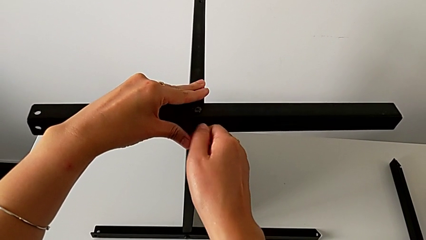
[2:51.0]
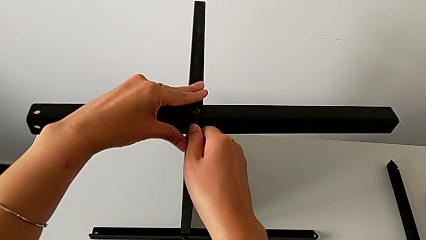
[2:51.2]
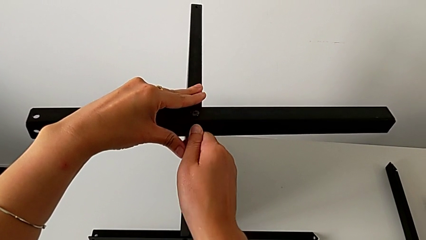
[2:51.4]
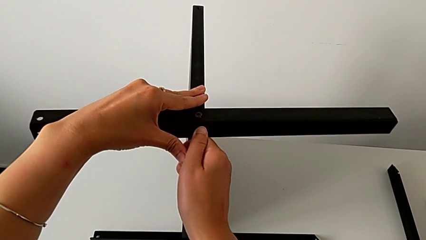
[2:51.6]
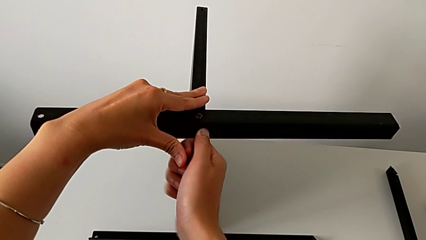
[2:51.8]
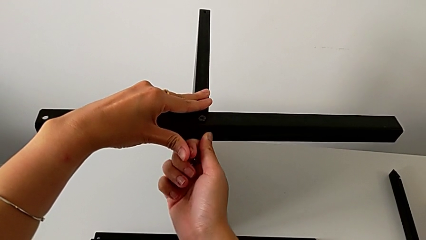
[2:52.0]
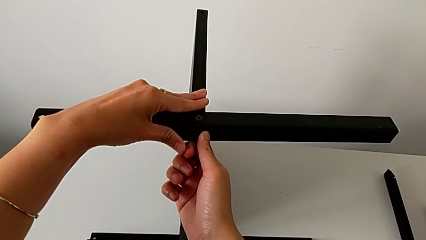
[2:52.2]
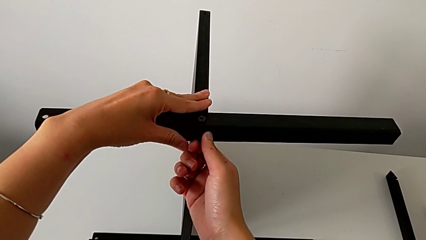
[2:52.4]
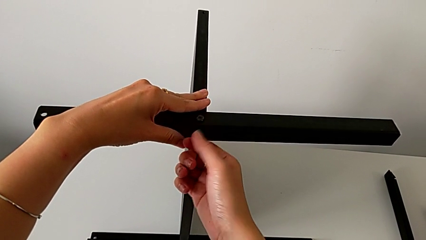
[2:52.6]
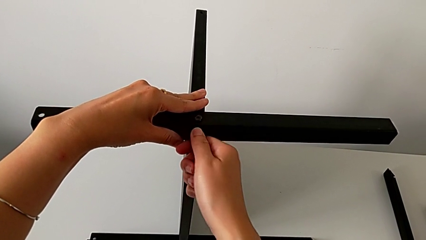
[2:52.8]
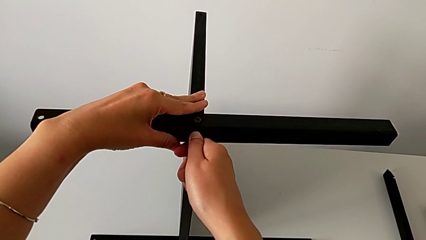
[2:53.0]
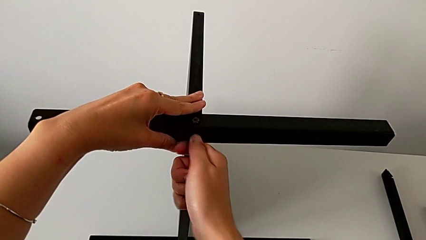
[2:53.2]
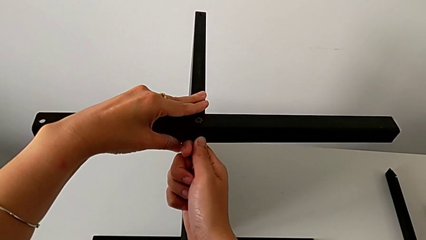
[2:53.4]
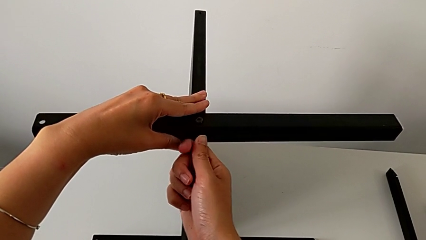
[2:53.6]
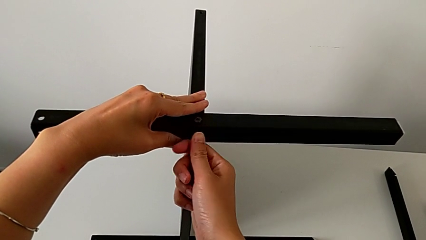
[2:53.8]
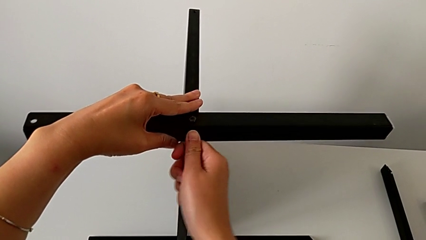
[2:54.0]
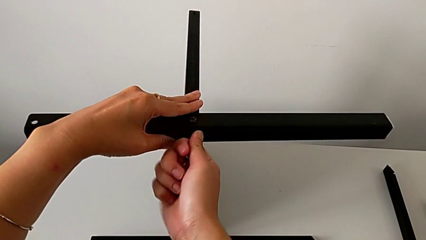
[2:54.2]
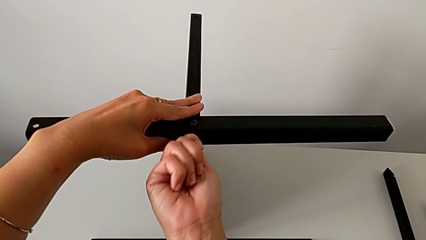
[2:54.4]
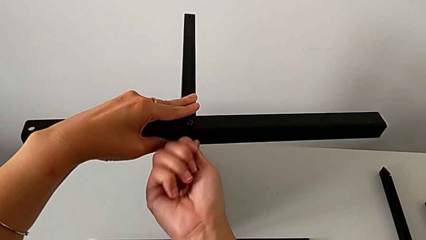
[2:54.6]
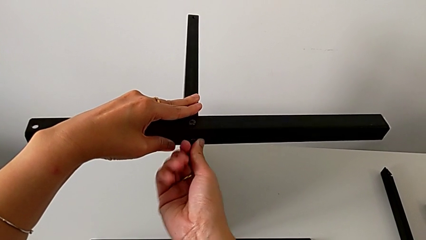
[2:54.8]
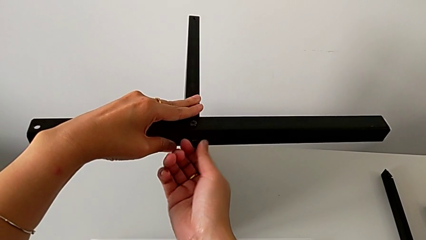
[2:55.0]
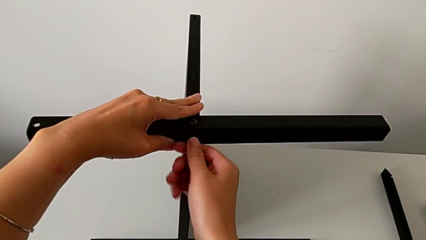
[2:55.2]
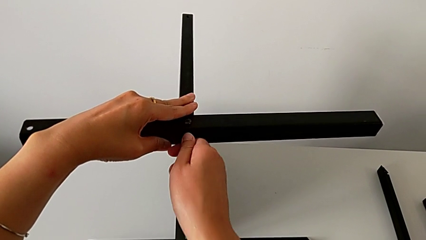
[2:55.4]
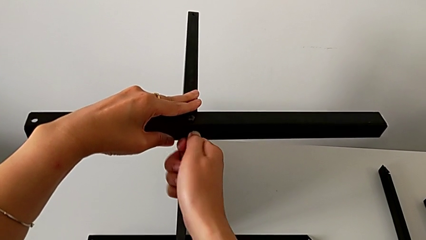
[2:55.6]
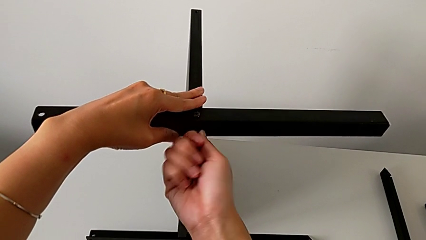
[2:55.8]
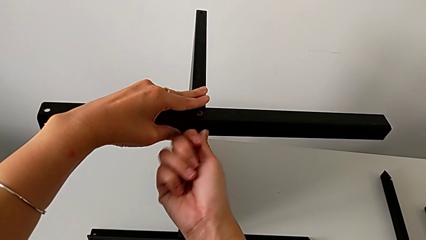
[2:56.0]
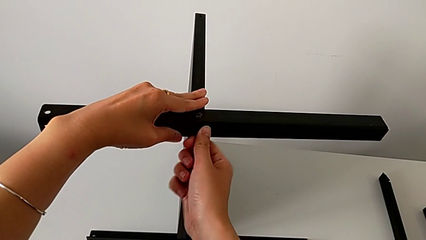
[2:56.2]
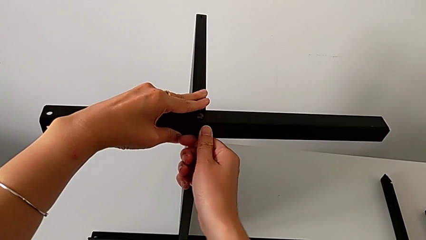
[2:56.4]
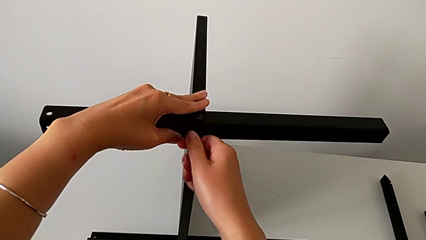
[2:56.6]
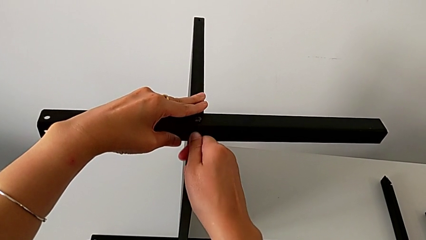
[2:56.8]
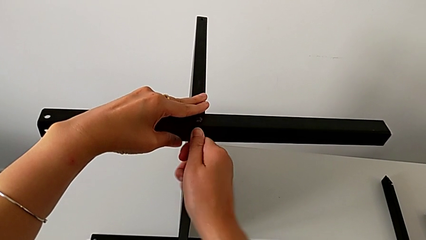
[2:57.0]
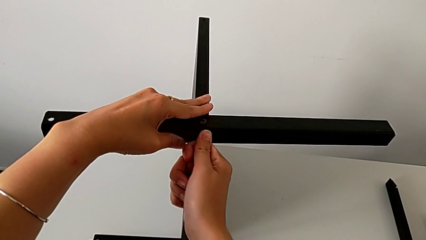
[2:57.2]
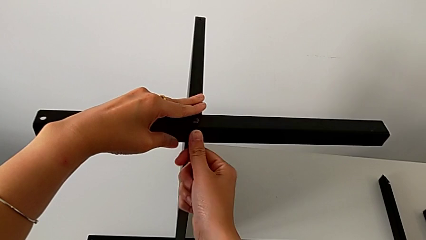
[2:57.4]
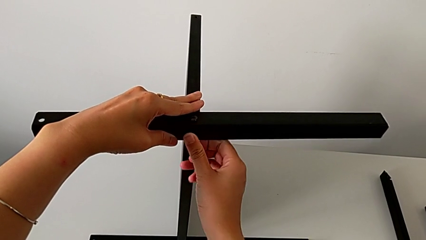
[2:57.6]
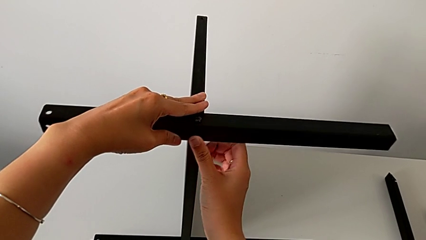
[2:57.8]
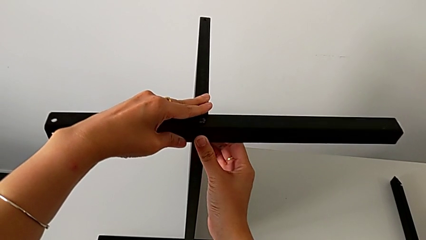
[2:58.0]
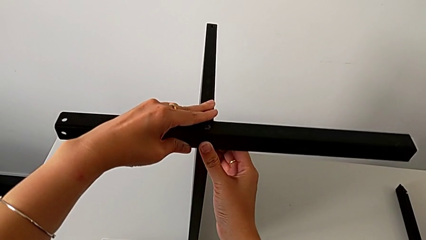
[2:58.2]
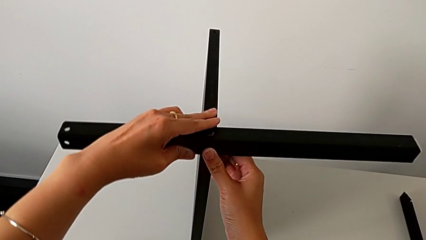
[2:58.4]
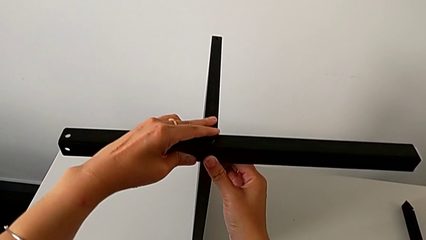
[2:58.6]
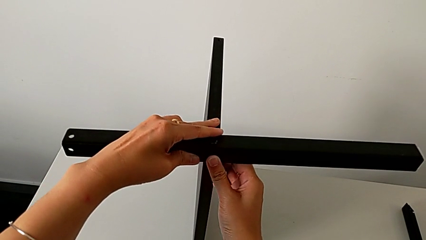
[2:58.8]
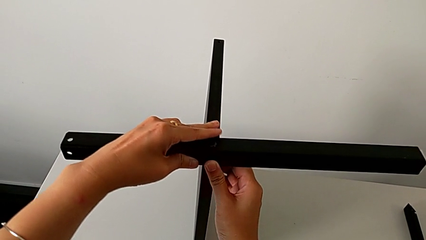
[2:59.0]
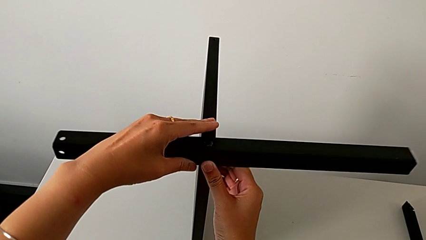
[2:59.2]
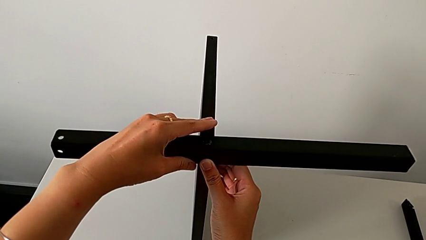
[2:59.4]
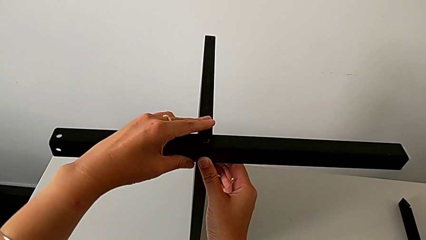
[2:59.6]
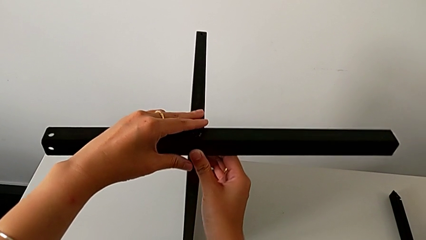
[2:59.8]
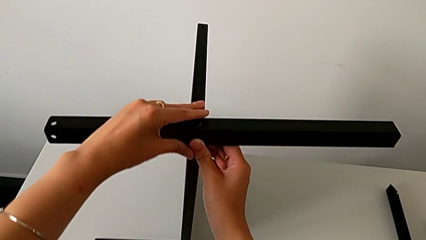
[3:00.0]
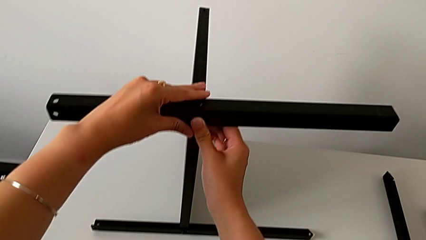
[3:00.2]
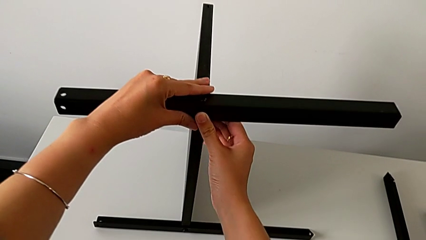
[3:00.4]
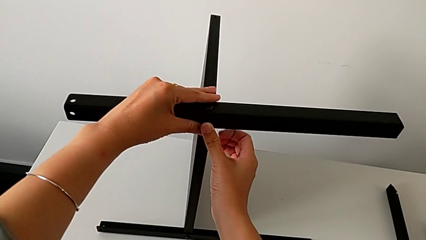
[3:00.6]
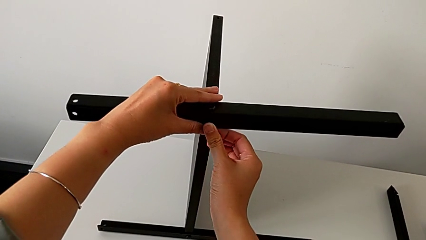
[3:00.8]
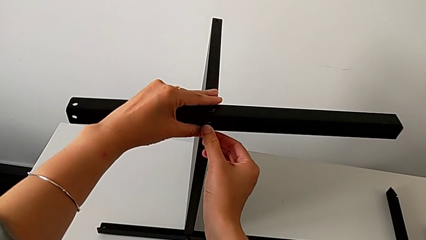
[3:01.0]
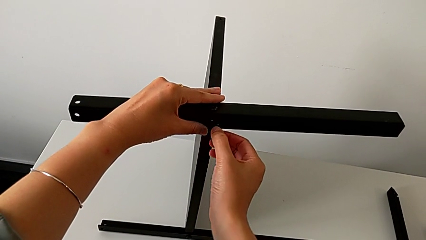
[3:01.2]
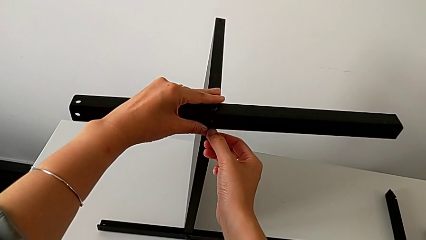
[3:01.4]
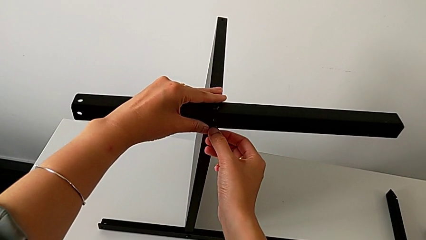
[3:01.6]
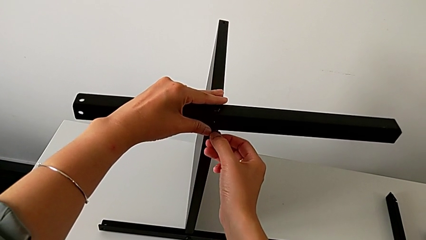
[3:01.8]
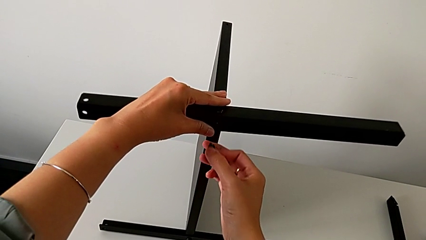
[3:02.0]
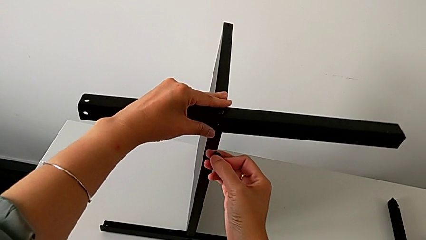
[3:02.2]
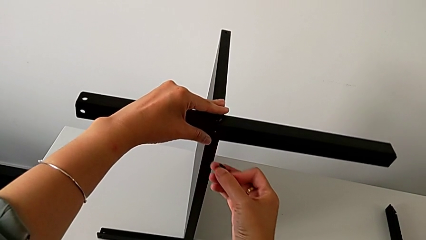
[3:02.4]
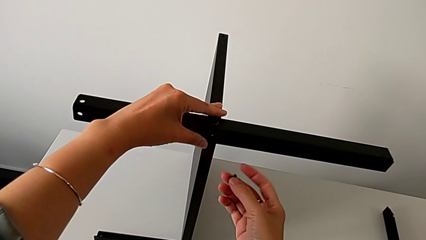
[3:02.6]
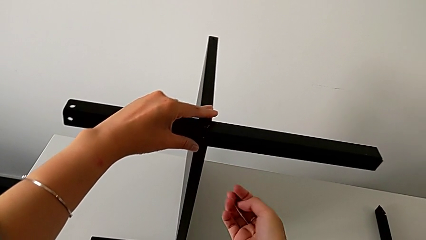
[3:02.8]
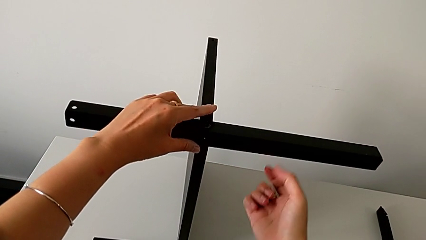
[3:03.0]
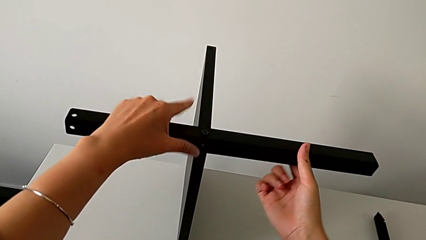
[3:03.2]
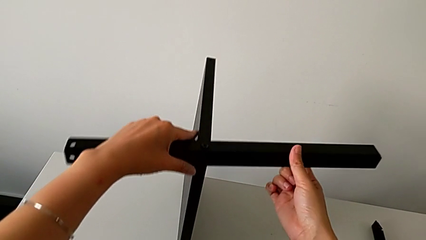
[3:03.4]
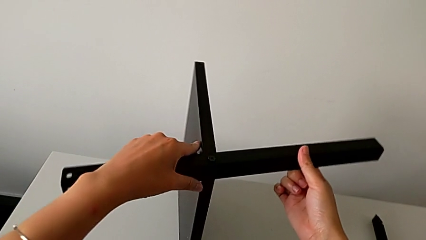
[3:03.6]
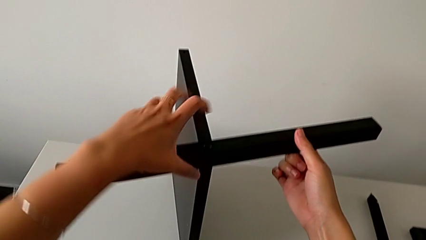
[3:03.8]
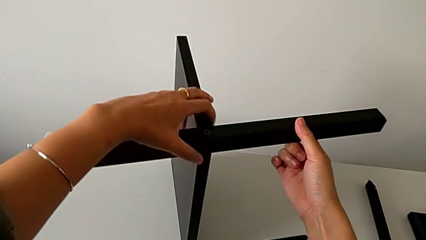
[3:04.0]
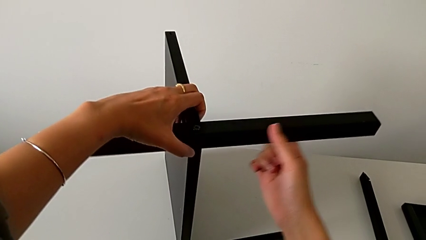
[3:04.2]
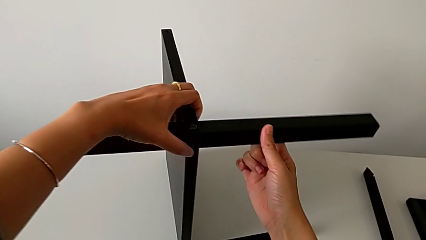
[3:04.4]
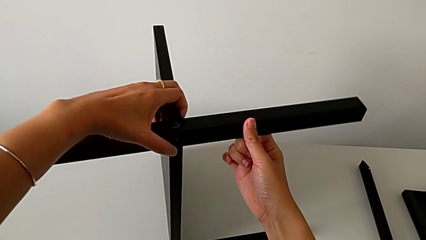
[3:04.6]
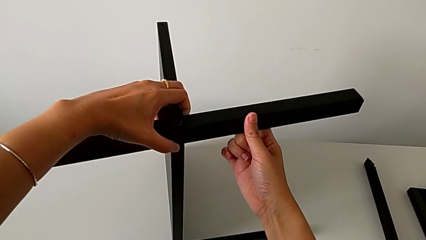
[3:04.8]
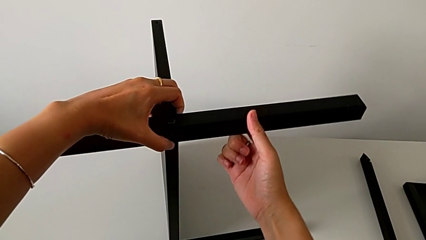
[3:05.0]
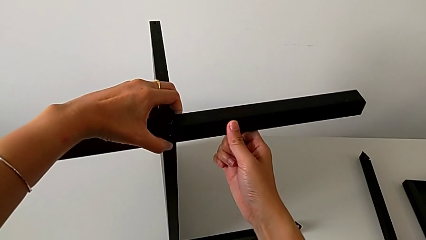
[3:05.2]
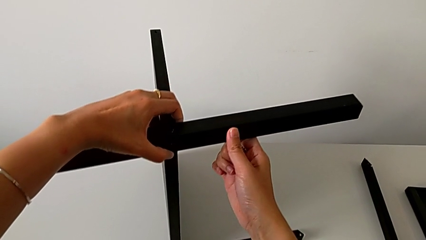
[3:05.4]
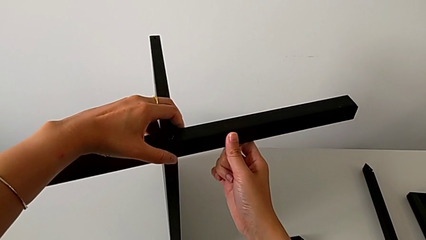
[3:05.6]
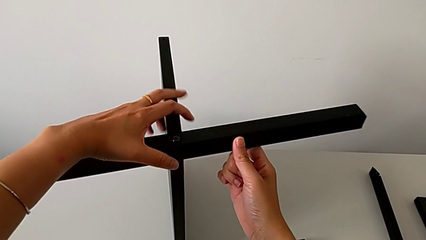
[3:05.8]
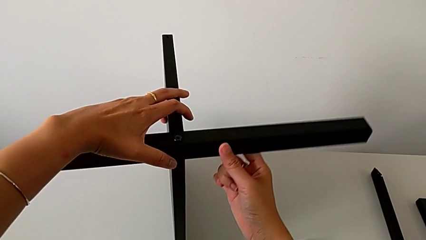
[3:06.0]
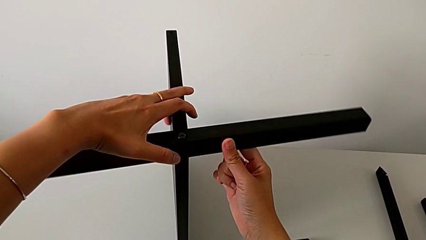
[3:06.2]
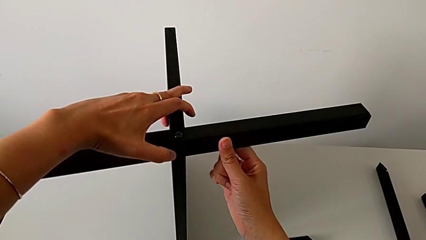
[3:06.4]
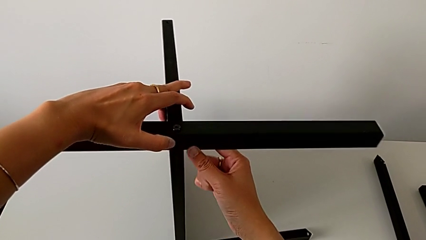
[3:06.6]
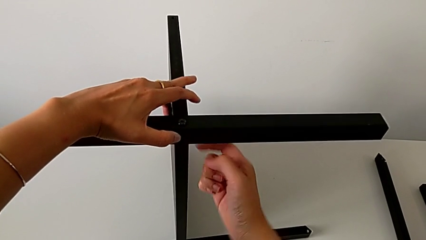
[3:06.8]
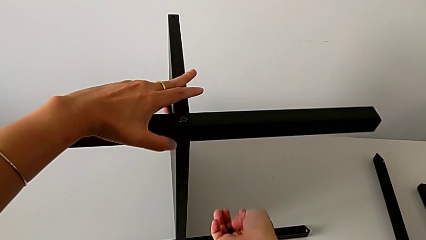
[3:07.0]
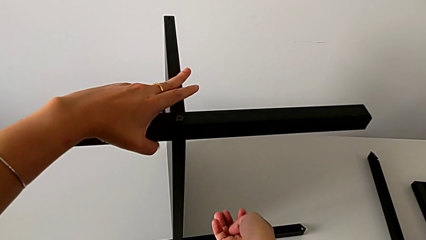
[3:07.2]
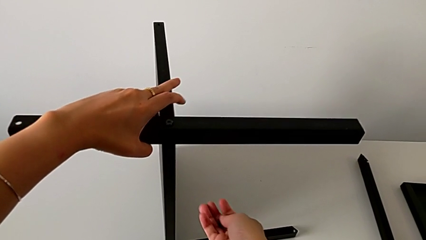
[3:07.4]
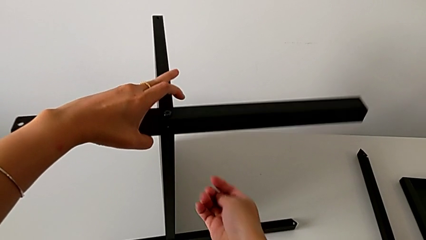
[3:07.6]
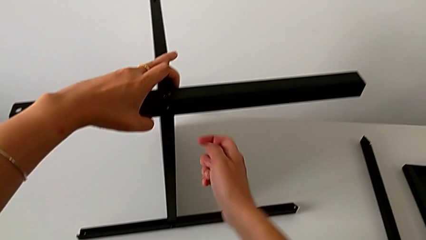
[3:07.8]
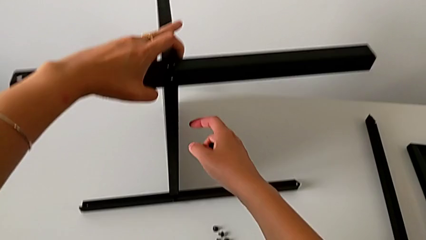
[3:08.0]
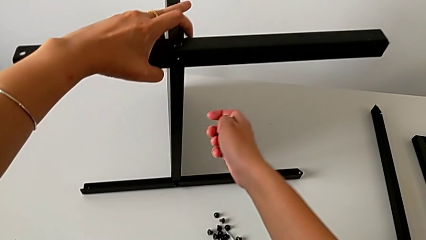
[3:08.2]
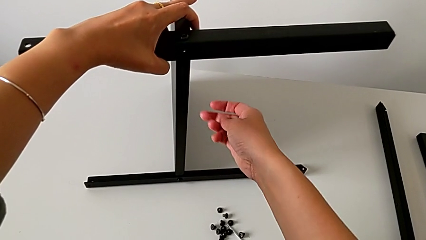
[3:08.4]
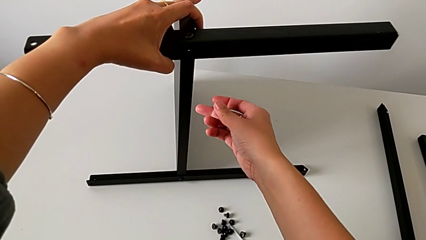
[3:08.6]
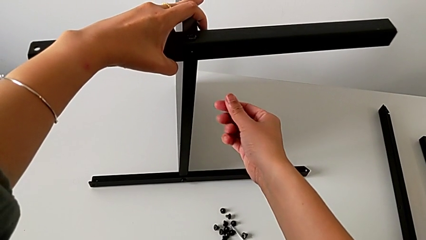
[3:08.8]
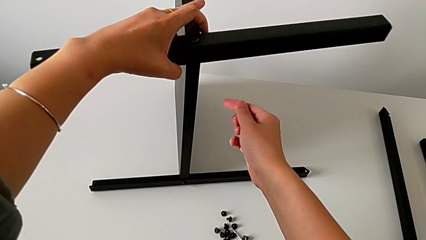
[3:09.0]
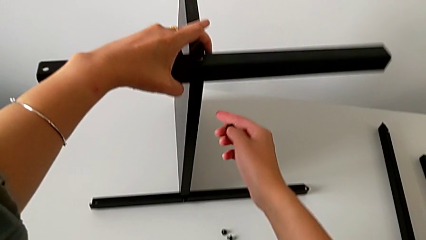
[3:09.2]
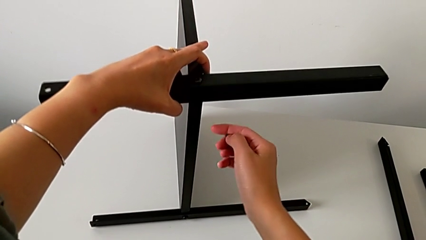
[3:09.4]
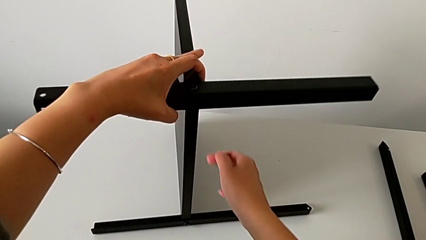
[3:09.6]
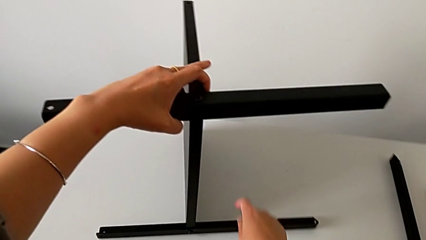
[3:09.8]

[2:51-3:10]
The camera wearer is assembling the second leg of the table. They wrongly keep screwing the hex socket head, hold the nightstand, withdraw the hex socket head, grab the nightstand, slide it and begin to hold it with the left hand.
